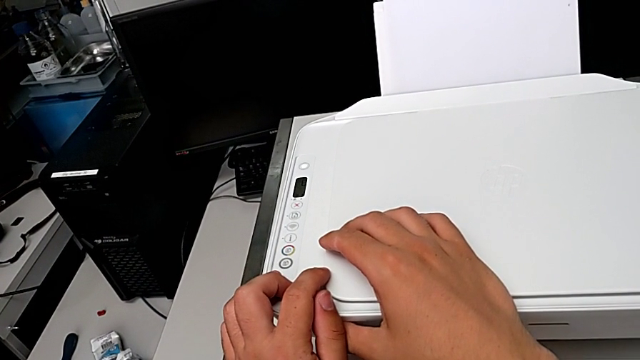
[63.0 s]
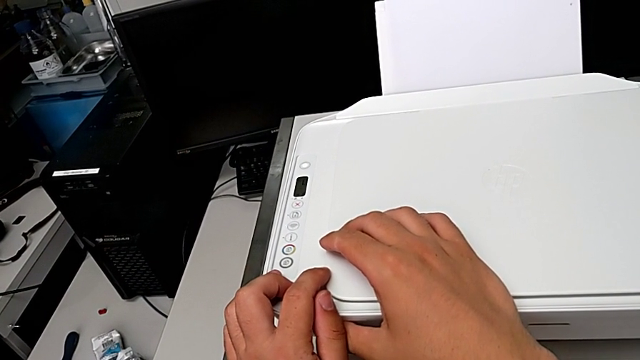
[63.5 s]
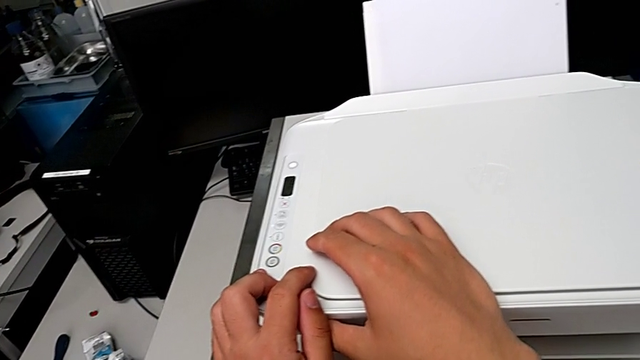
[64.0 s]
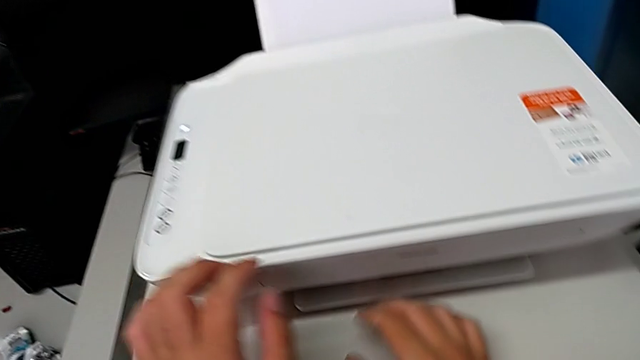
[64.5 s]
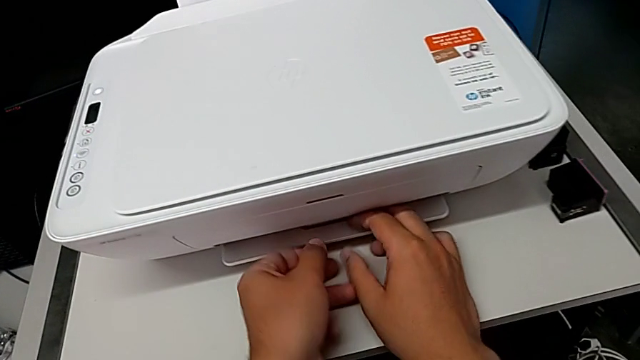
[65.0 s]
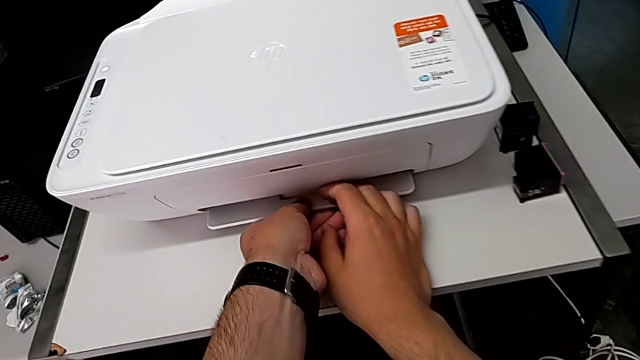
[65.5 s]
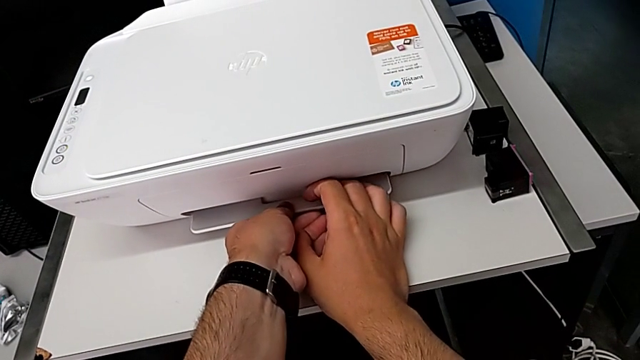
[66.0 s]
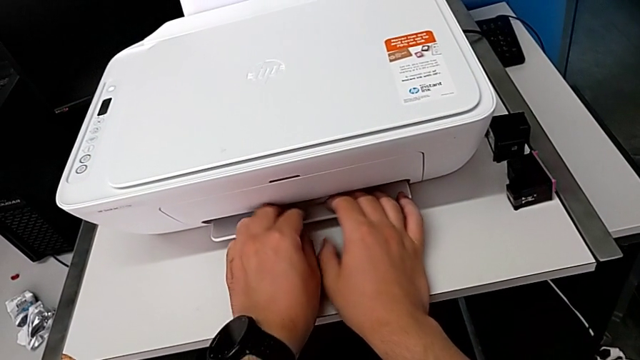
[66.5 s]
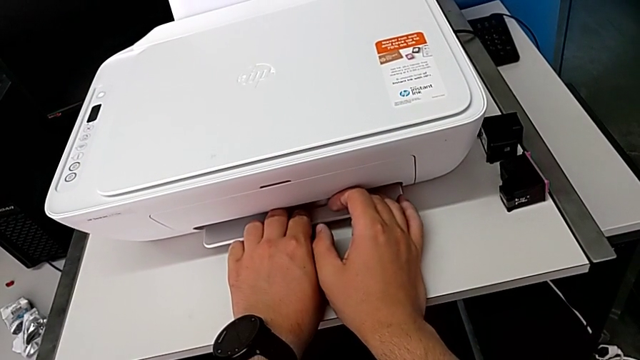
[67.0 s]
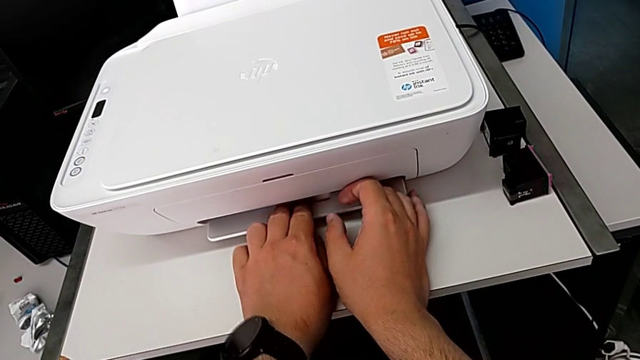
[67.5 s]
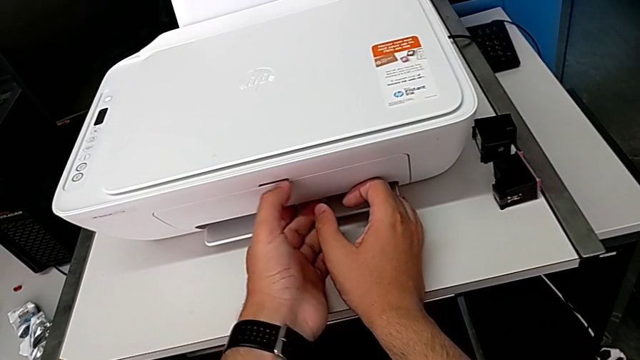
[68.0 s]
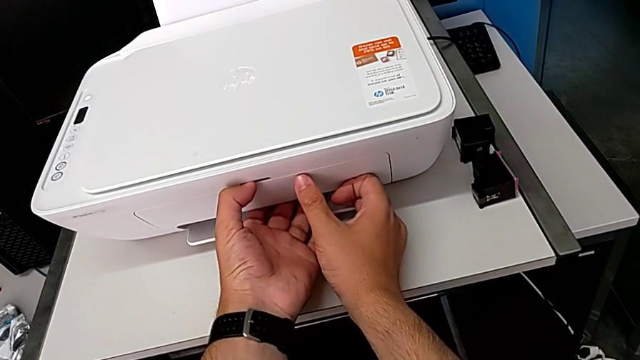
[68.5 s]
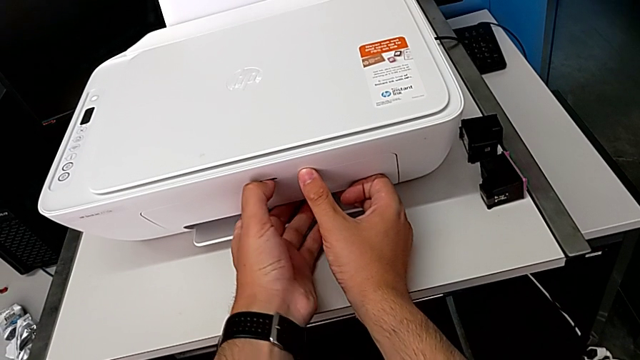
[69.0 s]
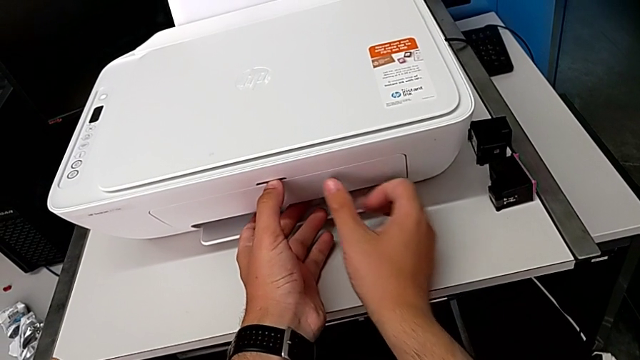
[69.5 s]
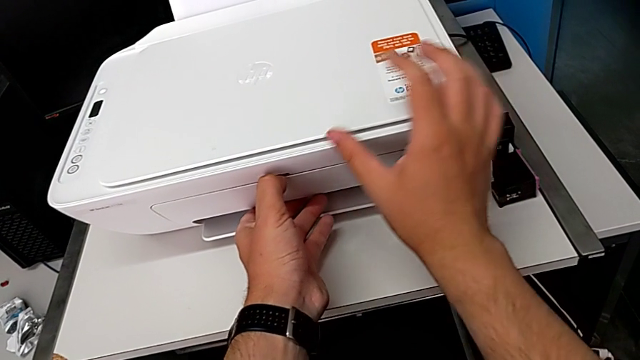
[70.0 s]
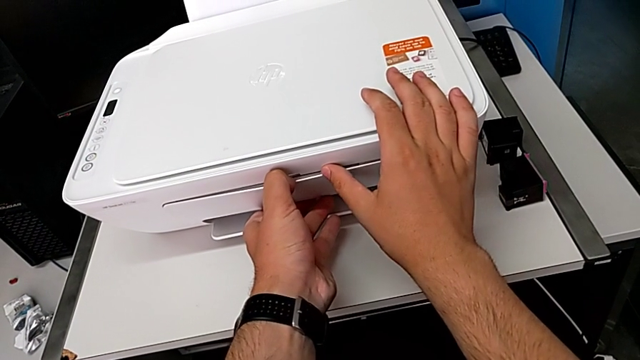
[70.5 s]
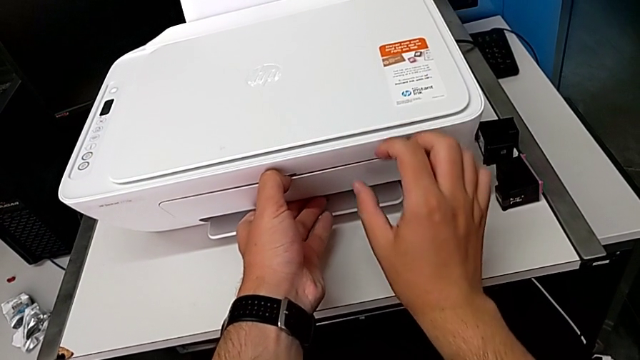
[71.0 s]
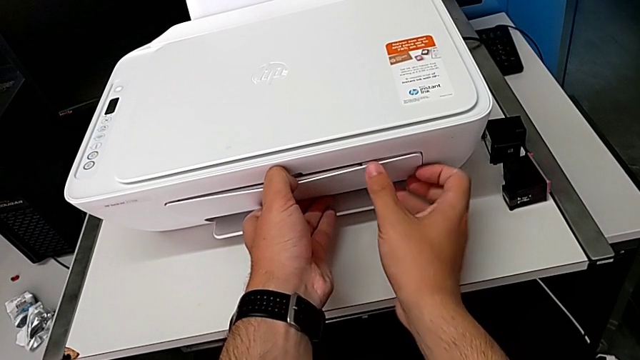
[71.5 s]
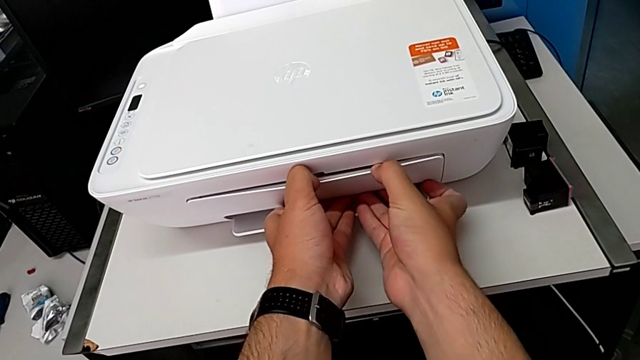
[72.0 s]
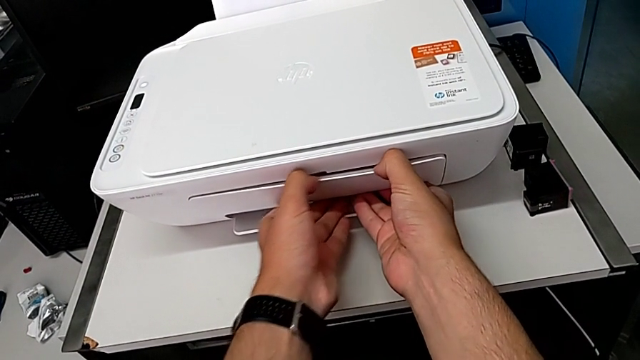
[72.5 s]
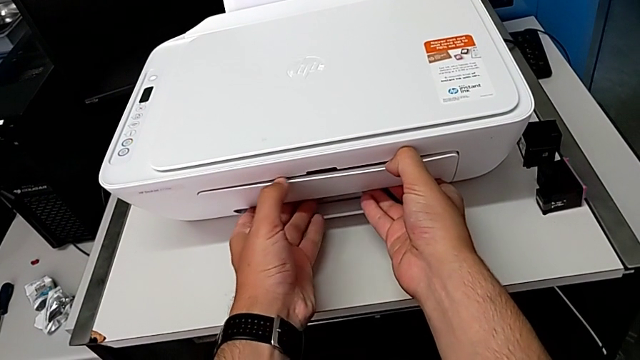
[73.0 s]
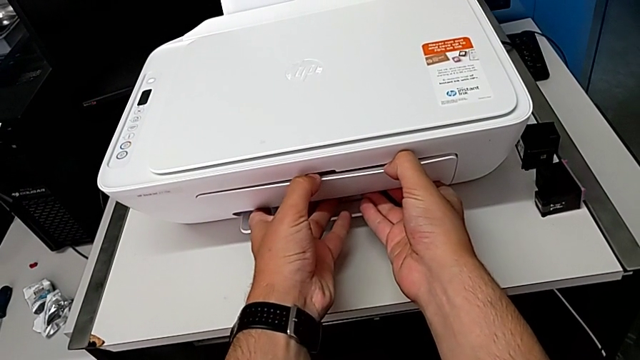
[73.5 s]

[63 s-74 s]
The camera wearer is copying a black and white paper. They grab the front printer, pull it, grab the extending paper tray and pull it twice.

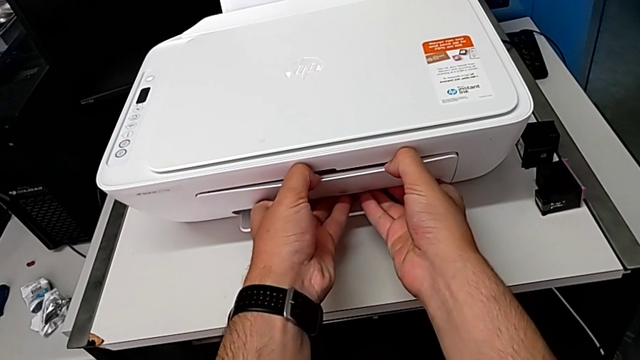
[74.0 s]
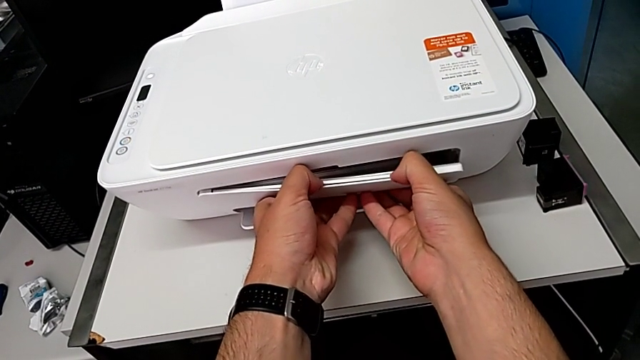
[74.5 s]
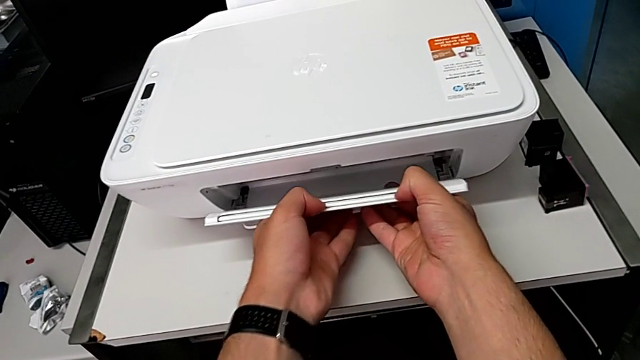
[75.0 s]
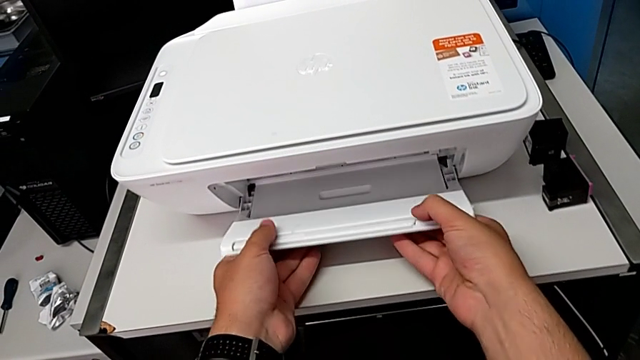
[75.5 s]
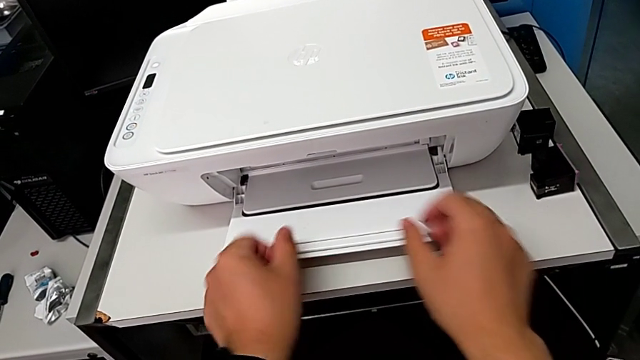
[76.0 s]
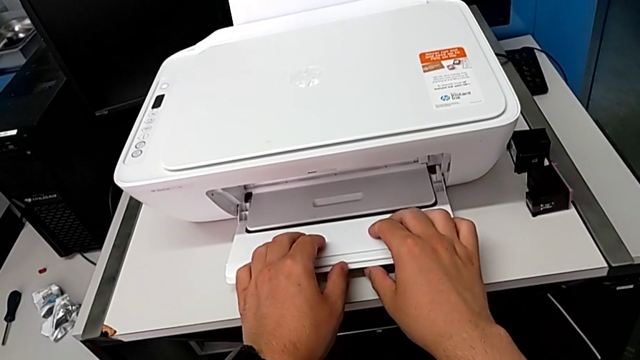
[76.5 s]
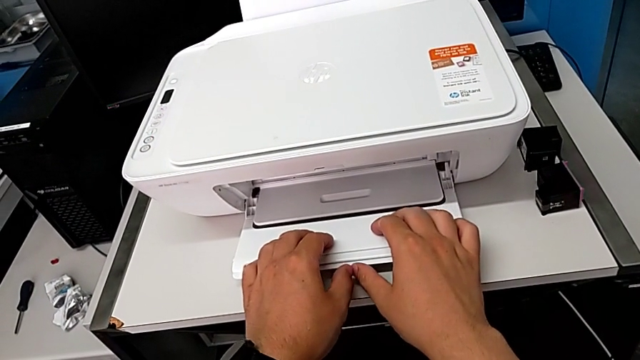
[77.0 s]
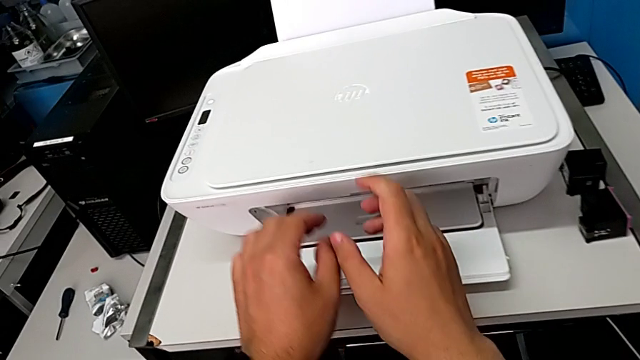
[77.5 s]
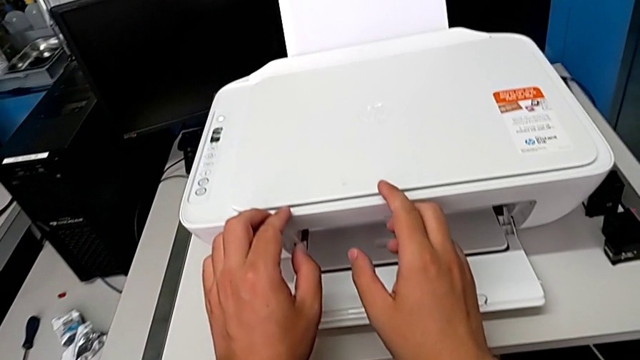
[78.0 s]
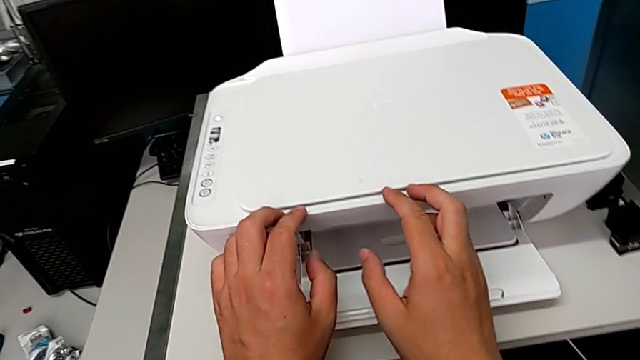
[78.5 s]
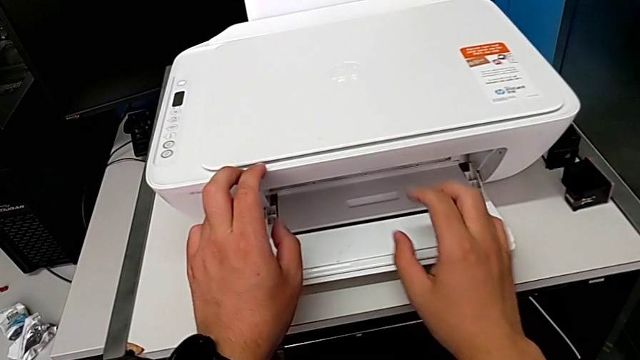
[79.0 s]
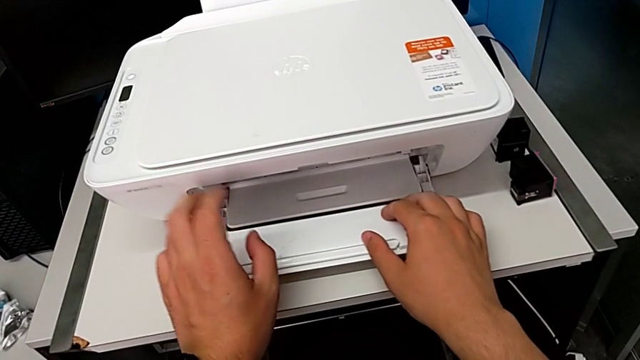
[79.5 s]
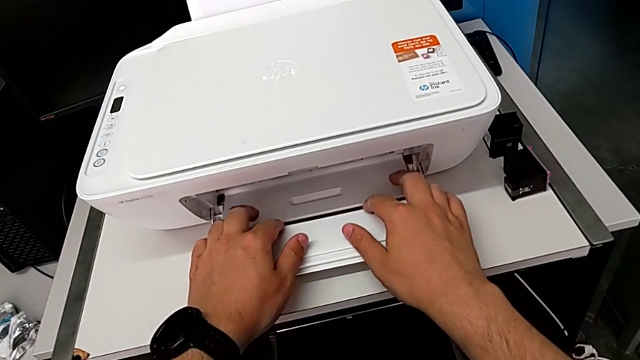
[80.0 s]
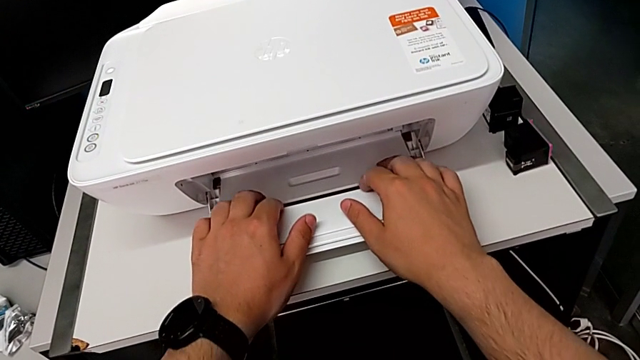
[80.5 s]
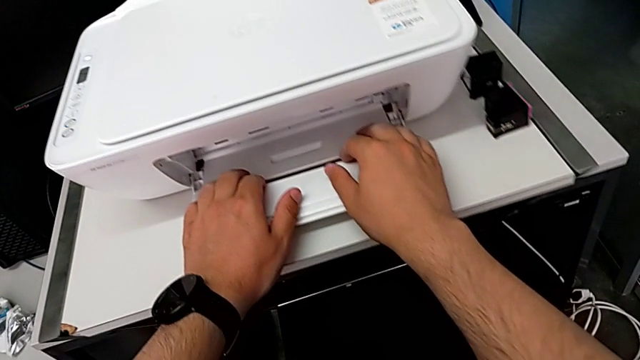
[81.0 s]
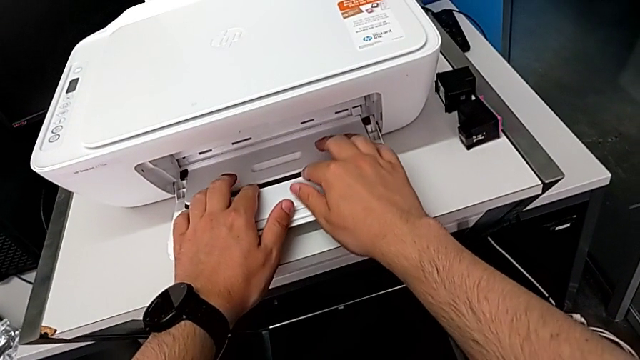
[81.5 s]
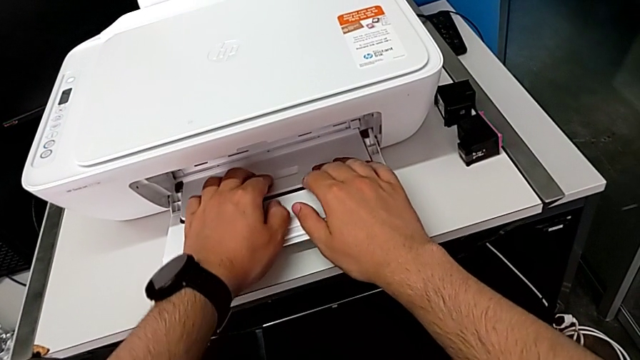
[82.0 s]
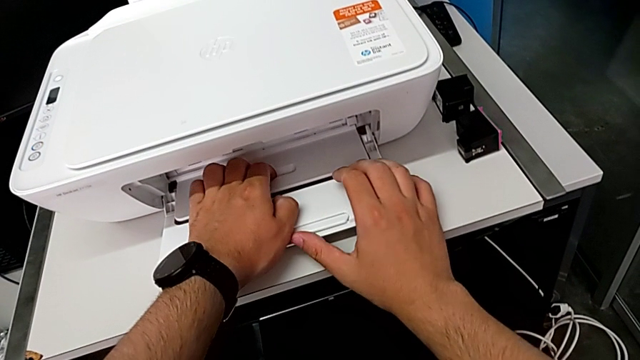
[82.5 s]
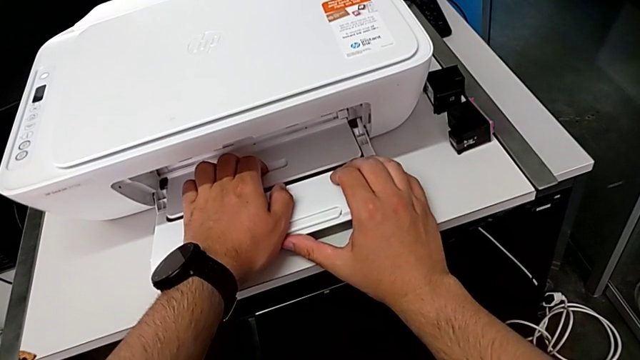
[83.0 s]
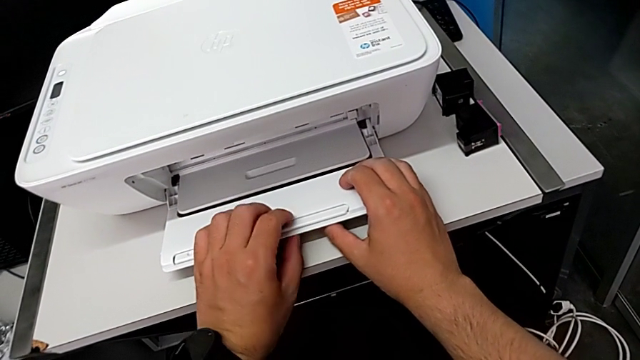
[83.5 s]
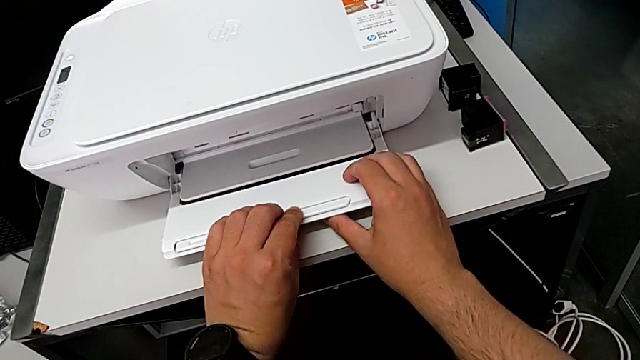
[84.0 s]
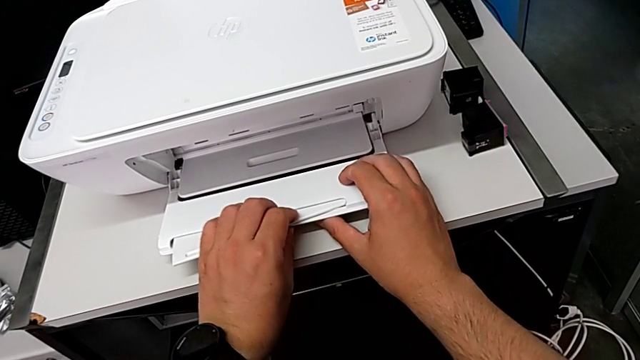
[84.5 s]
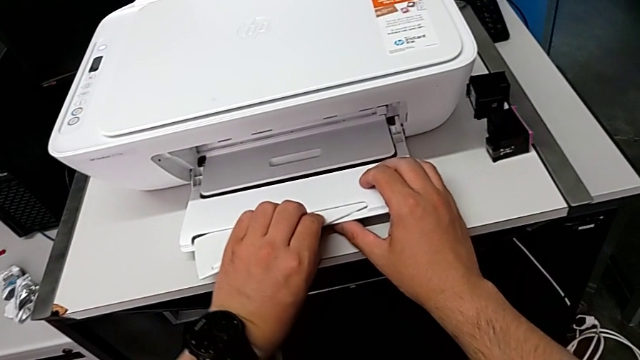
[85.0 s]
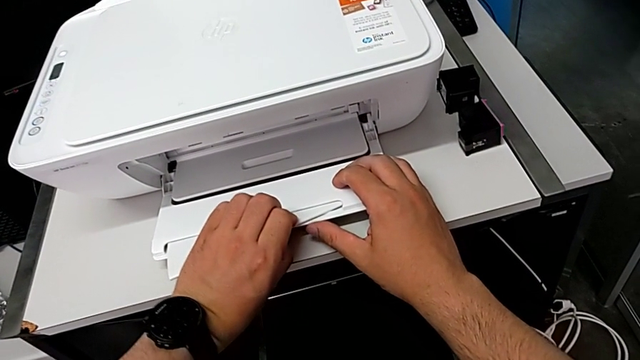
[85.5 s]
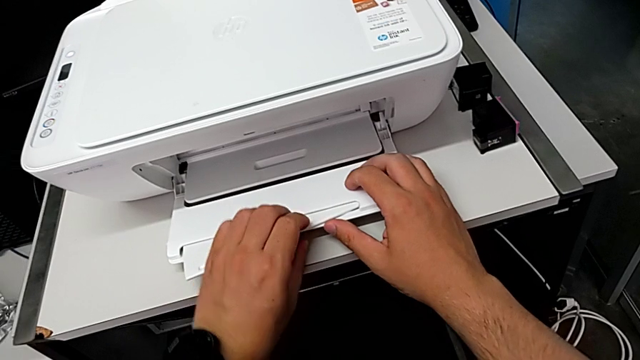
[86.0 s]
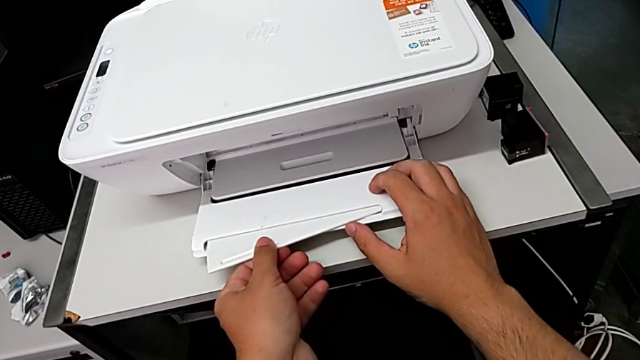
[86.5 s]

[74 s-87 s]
The camera wearer is copying a black and white paper. They open the extending paper tray, grab the folding paper tray and pull it.
